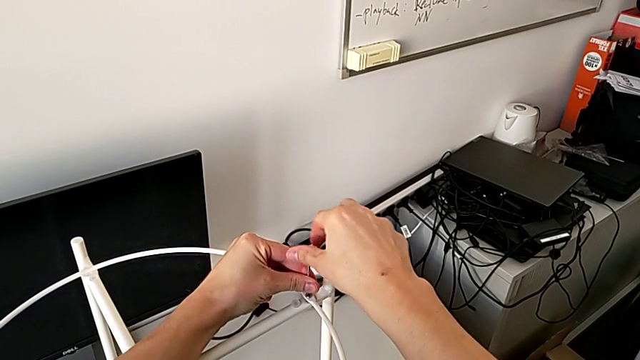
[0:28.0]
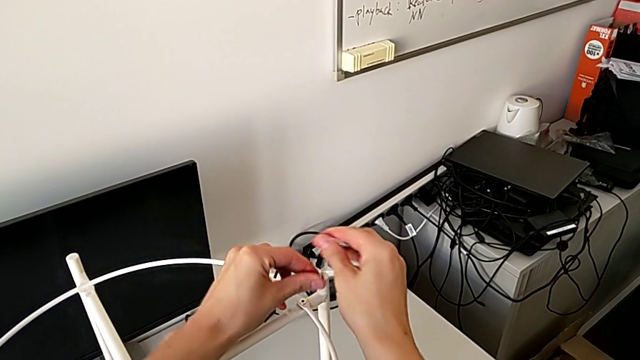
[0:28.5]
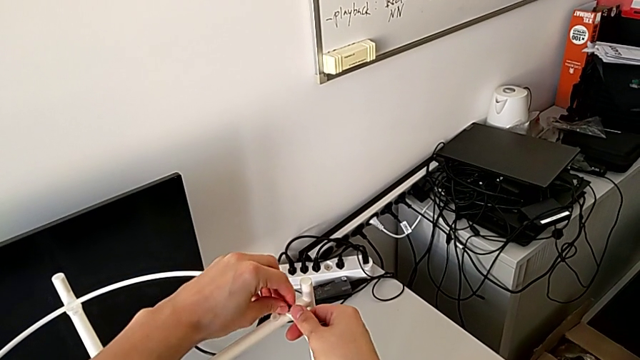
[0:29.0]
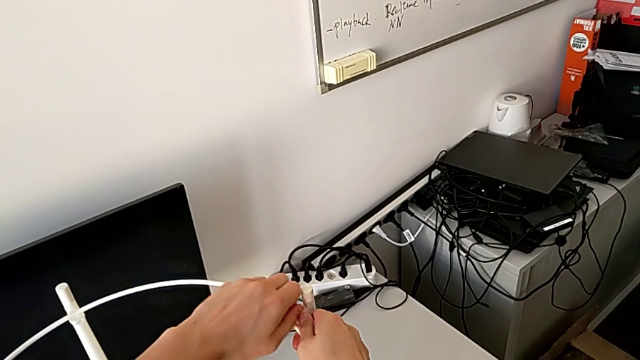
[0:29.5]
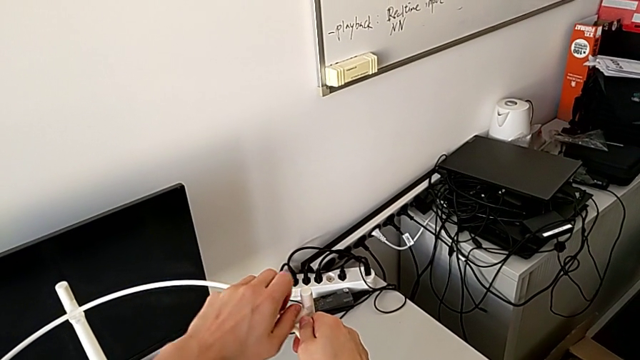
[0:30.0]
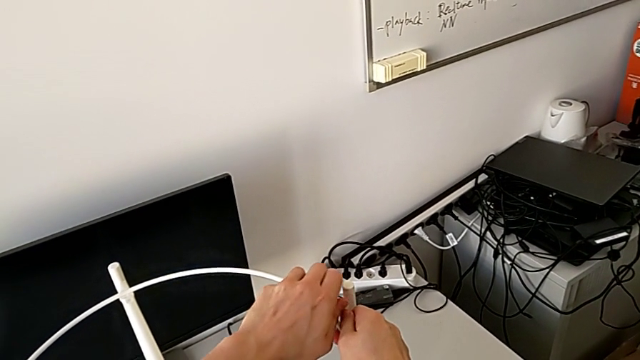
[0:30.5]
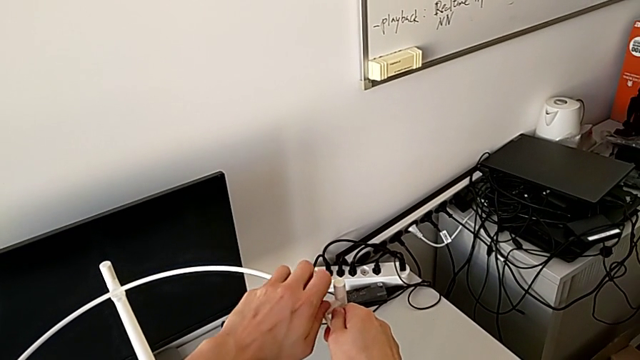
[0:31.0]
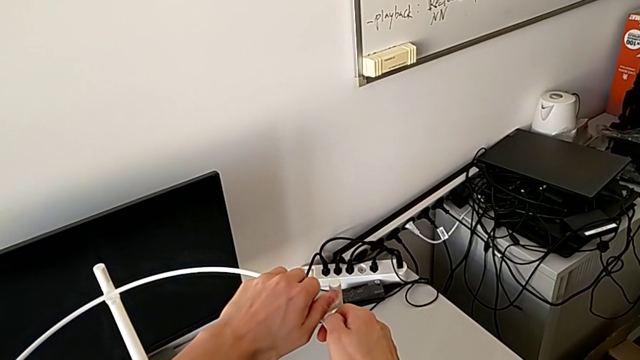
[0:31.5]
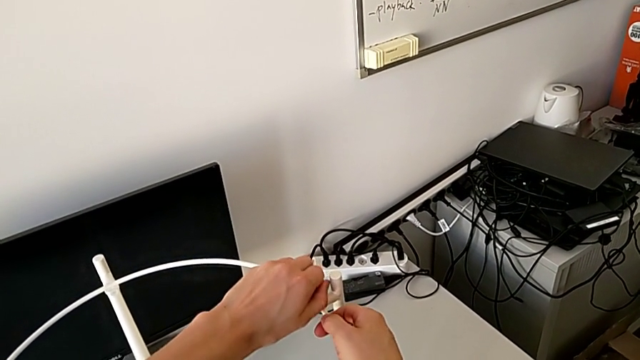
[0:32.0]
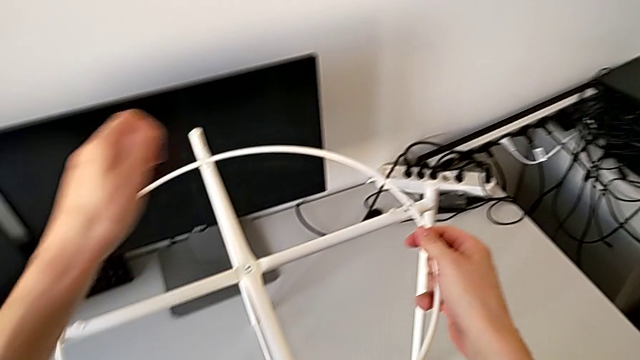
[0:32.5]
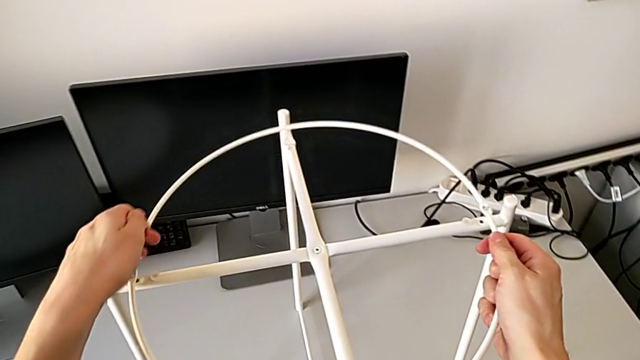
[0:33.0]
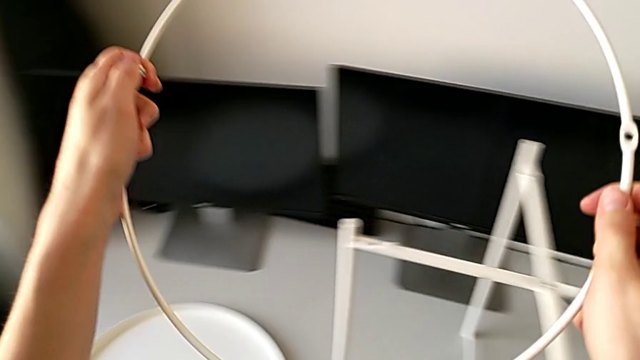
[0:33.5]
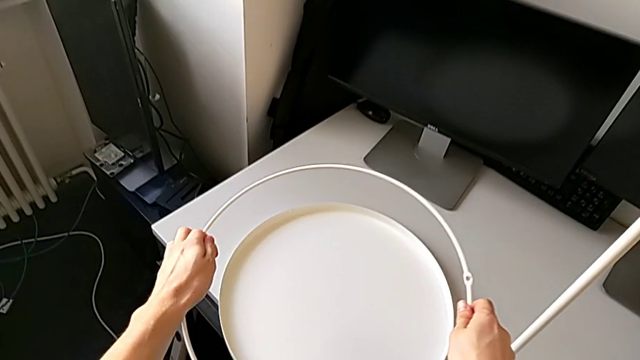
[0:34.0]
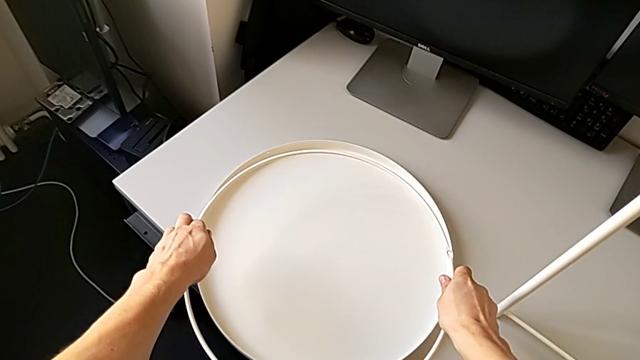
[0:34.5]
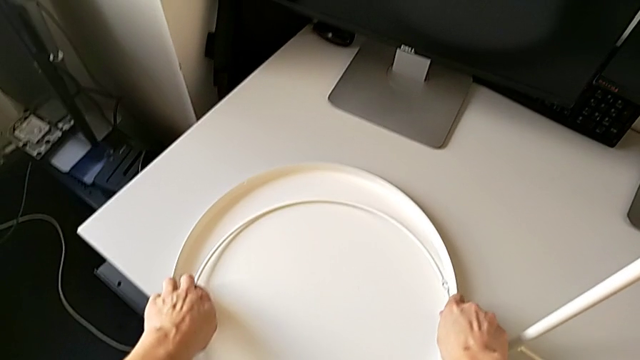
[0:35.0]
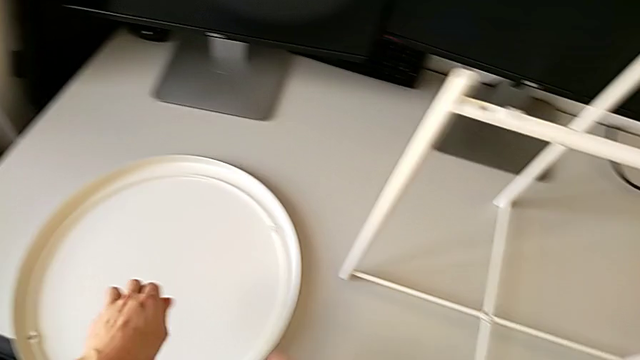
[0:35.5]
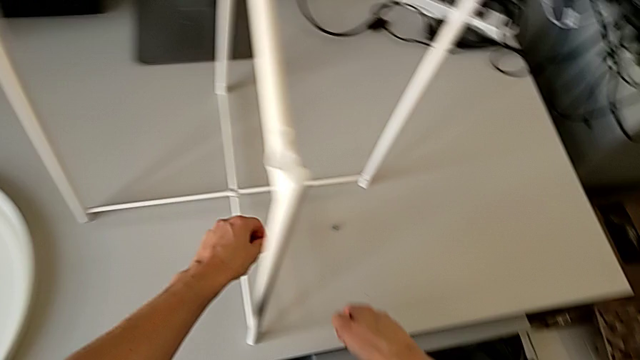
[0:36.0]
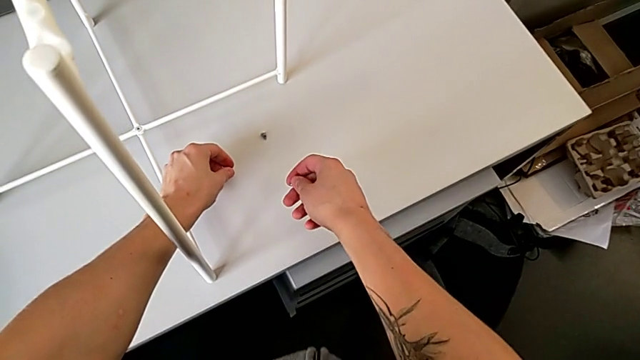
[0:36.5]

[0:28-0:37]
The camera wearer is starting to unscrew the table. They disassemble the hex socket head, unscrew it, disassemble it, disassemble the circle and place the hex socket head twice.

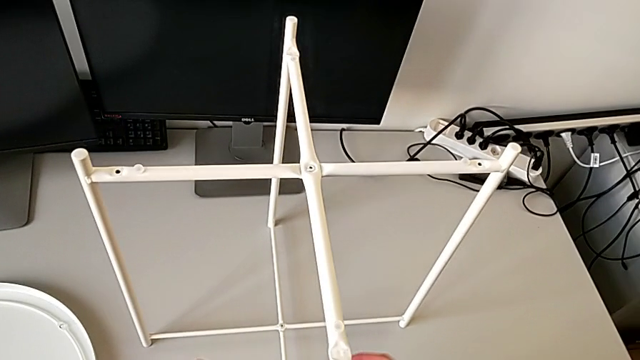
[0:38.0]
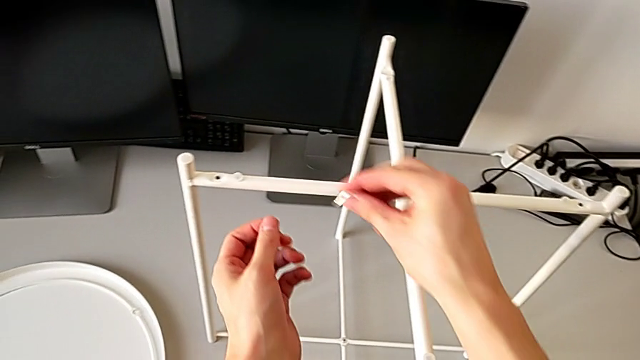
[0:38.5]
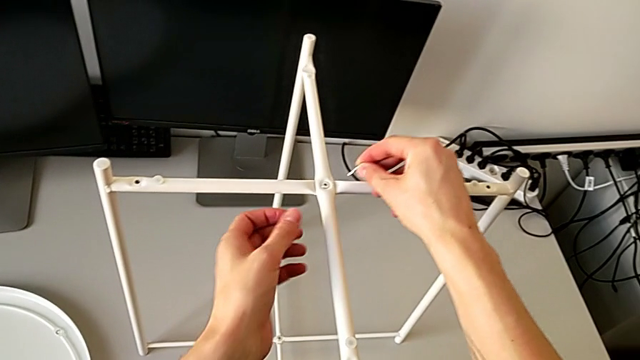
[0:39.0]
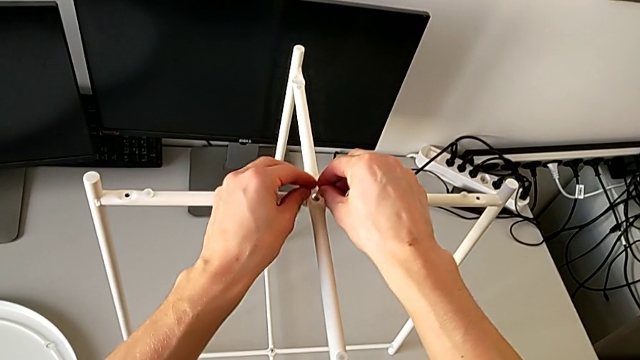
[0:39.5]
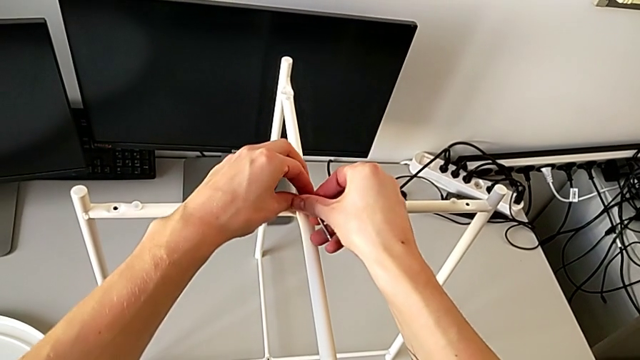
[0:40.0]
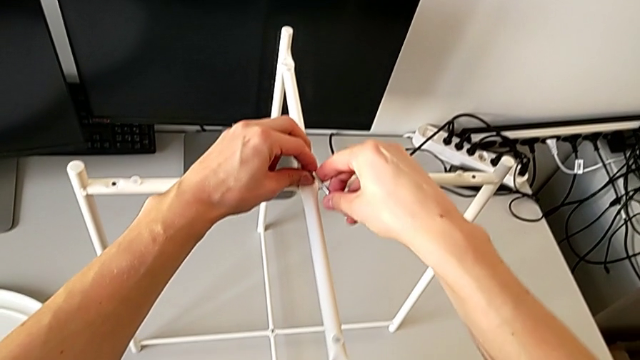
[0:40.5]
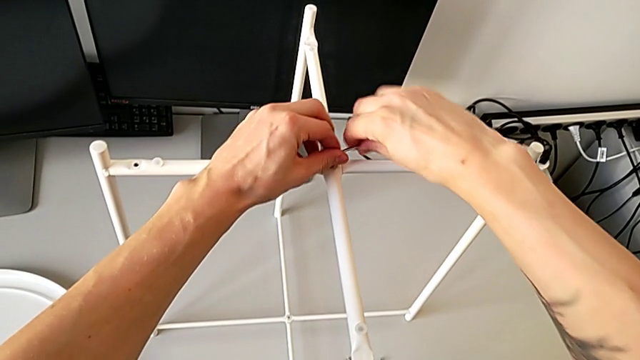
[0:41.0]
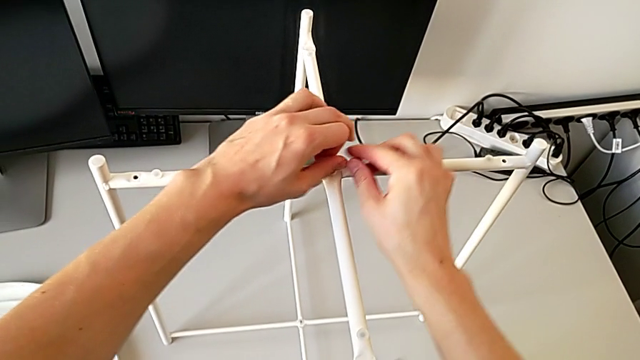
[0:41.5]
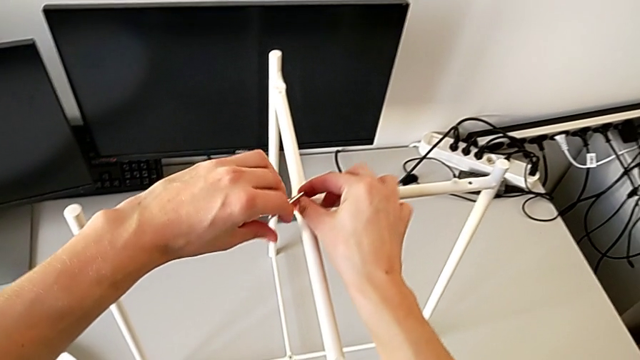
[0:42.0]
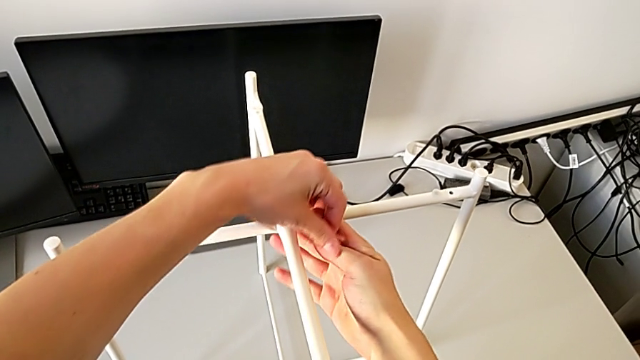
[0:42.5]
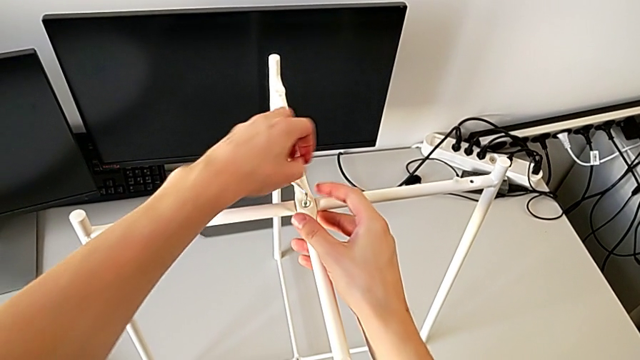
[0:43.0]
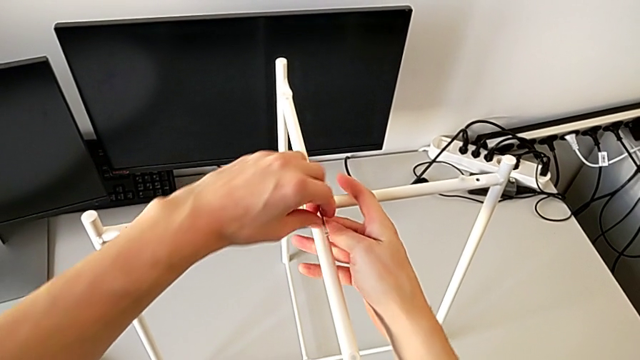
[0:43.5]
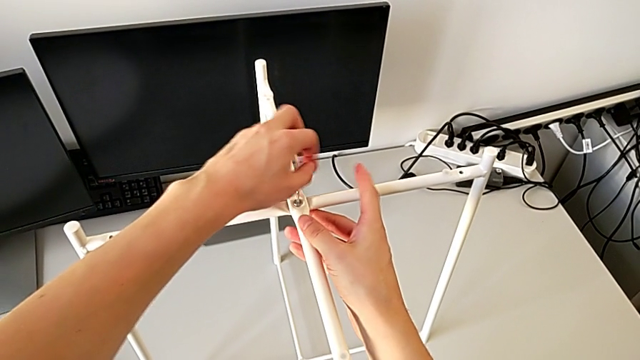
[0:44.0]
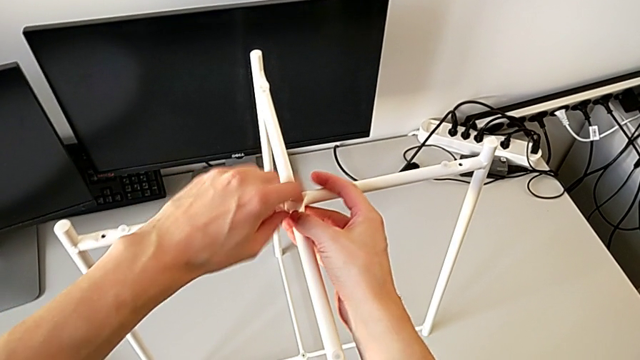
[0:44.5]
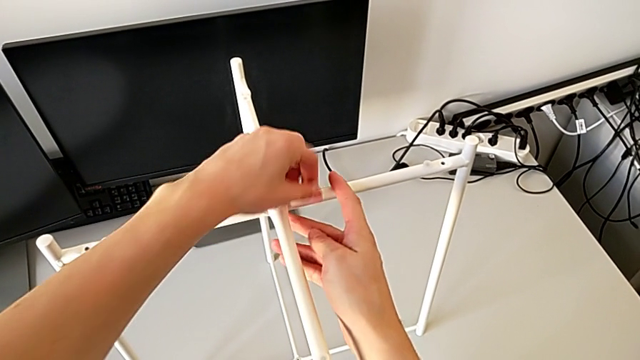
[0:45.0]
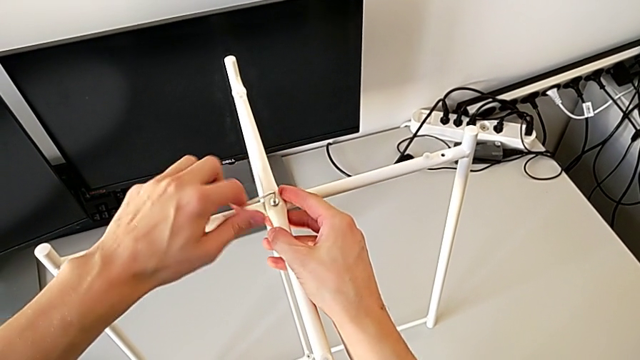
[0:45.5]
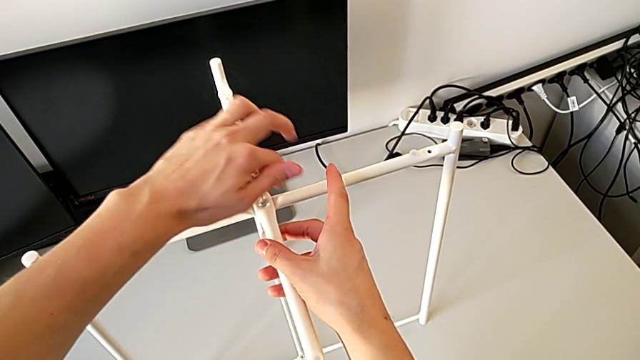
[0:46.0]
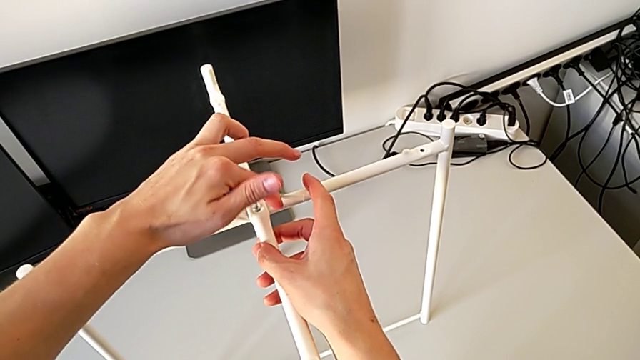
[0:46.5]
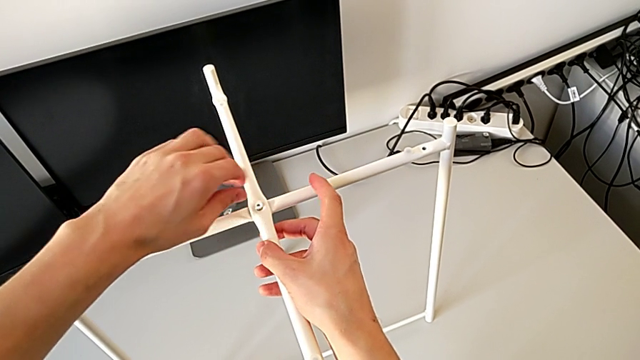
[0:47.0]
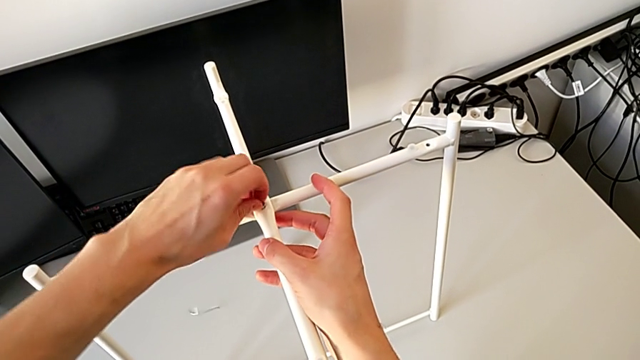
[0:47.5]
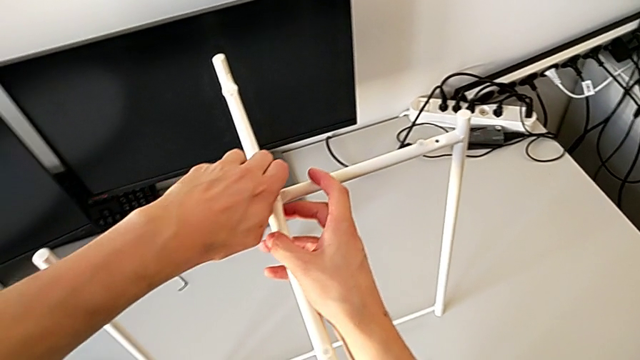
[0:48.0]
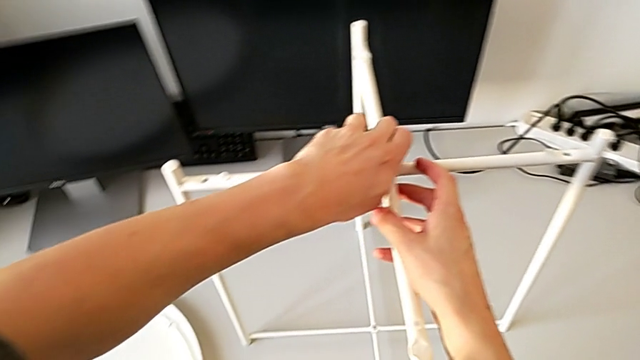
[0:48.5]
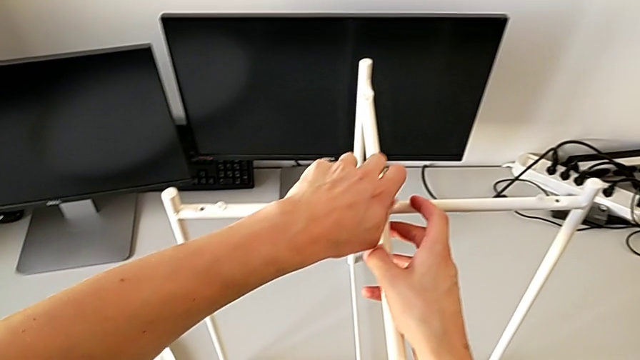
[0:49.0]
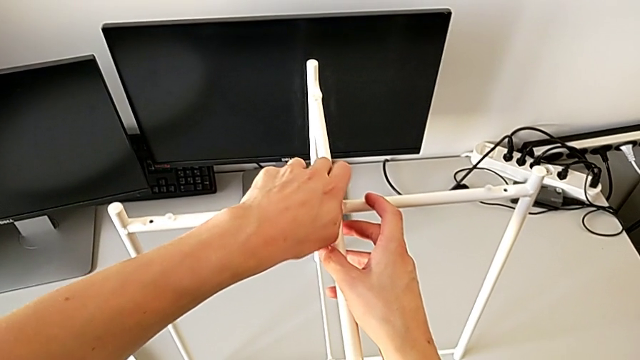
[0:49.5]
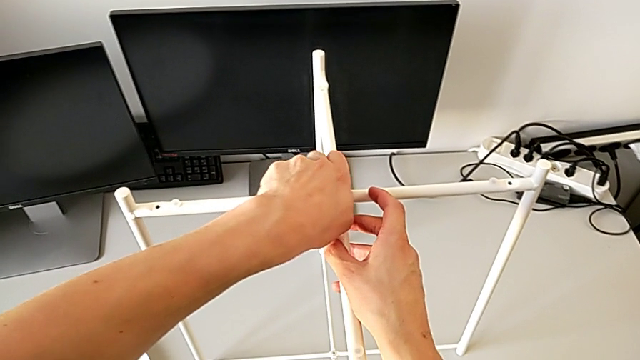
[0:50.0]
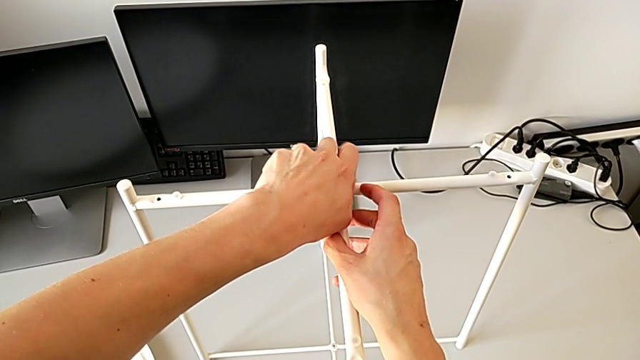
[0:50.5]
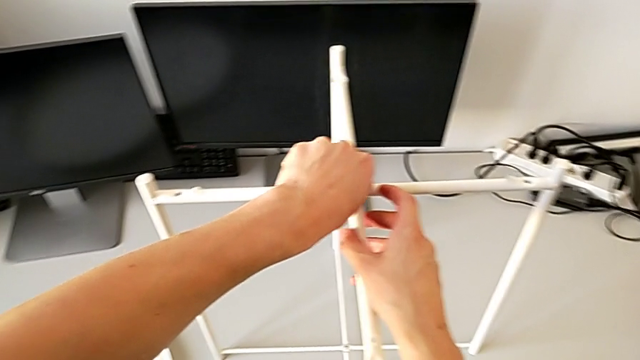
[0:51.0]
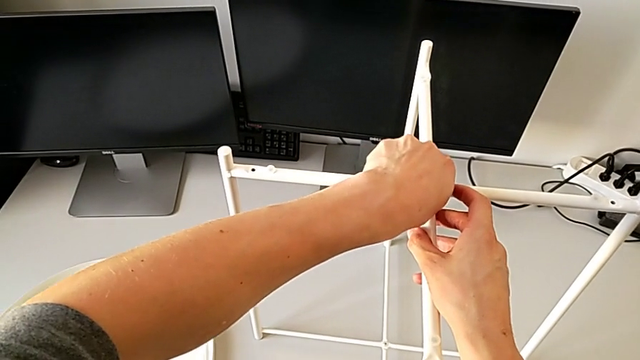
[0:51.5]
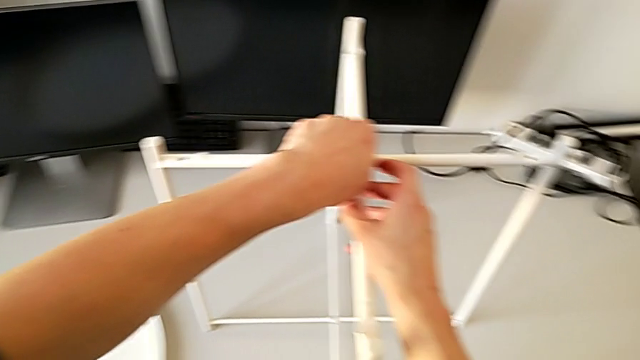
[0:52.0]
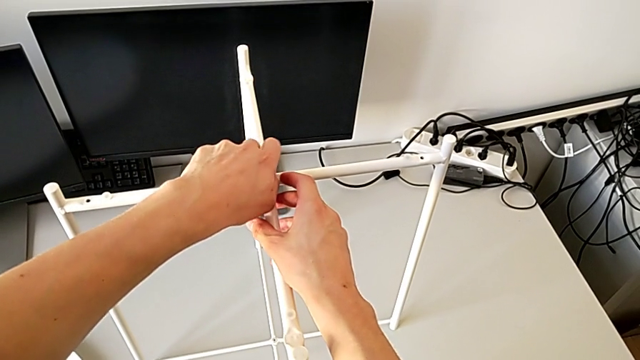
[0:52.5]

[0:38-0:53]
The camera wearer is disassembling the legs of the table. They insert the Allen wrench, unscrew the hex socket head, wrongly drop the Allen wrench with the left hand and begin to unscrew the hex socket head with the left hand.
